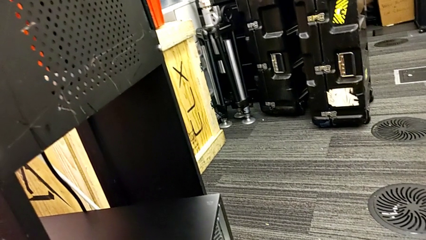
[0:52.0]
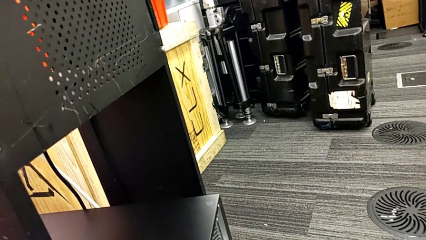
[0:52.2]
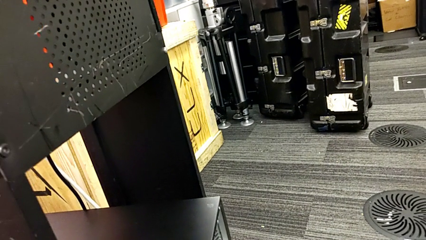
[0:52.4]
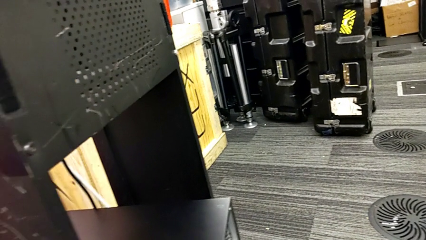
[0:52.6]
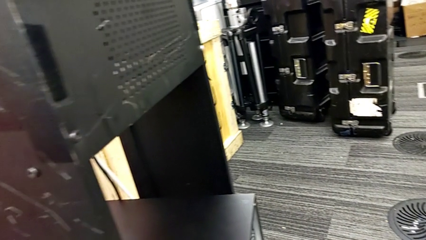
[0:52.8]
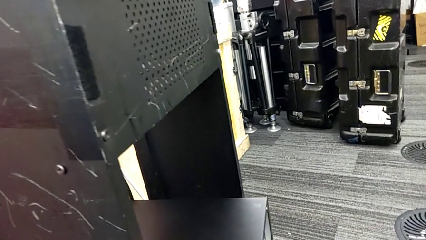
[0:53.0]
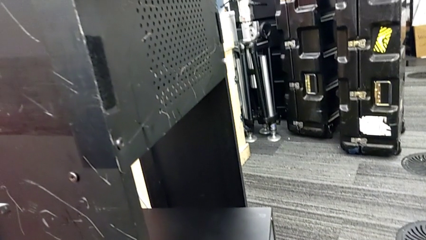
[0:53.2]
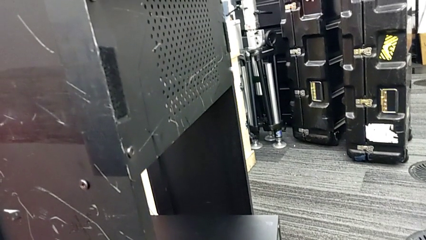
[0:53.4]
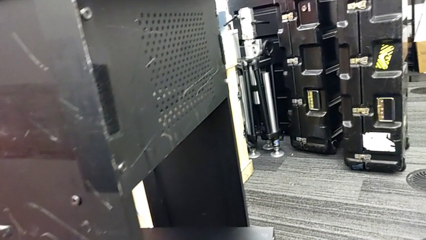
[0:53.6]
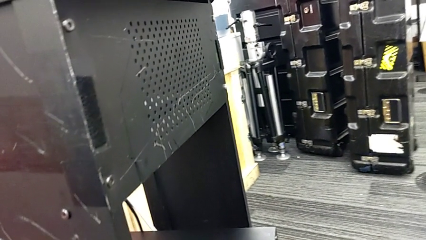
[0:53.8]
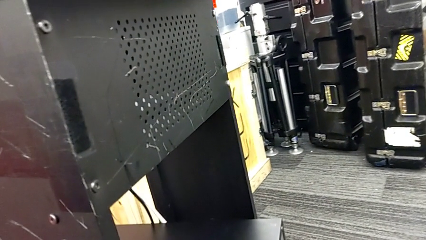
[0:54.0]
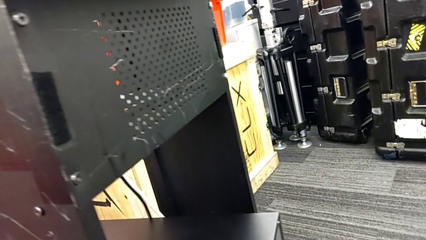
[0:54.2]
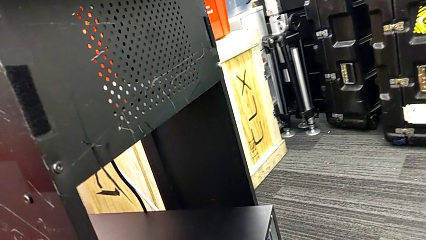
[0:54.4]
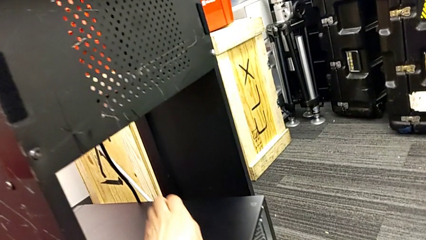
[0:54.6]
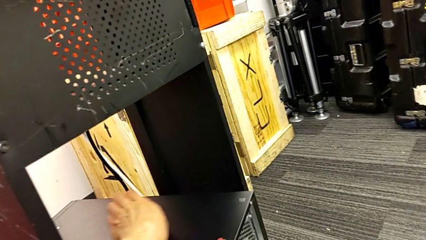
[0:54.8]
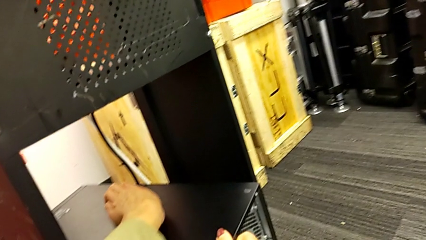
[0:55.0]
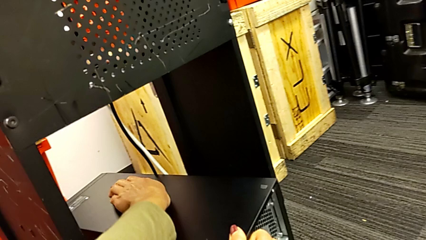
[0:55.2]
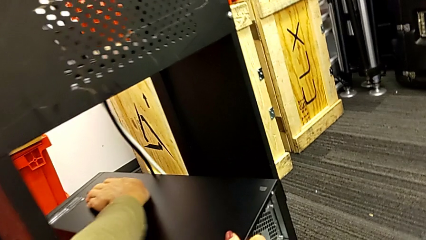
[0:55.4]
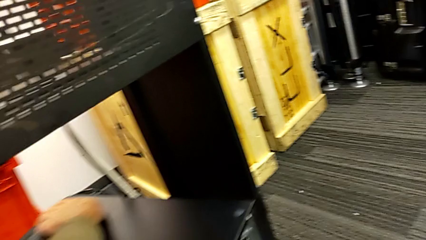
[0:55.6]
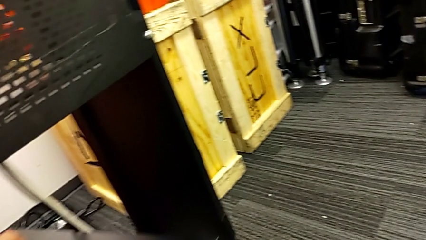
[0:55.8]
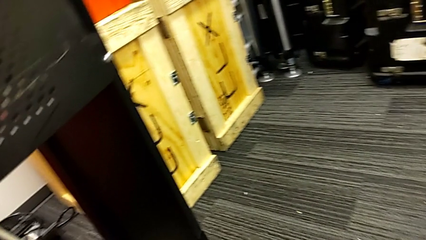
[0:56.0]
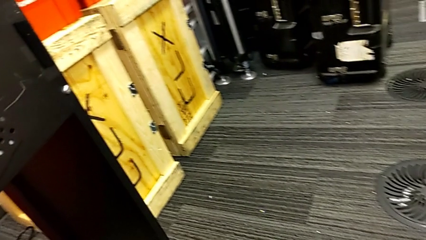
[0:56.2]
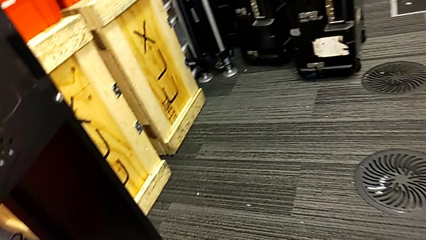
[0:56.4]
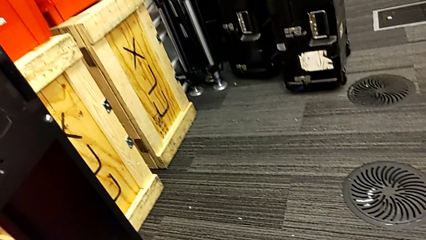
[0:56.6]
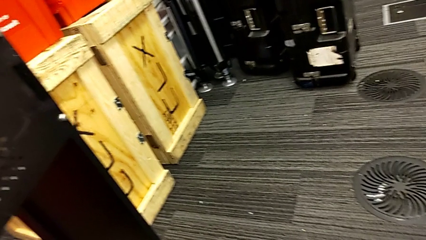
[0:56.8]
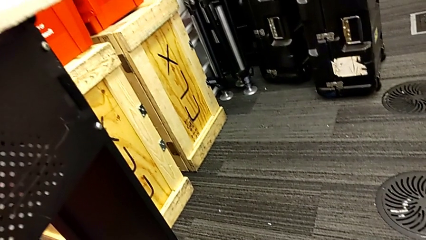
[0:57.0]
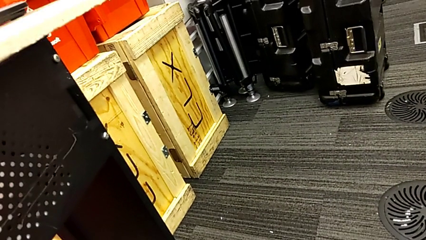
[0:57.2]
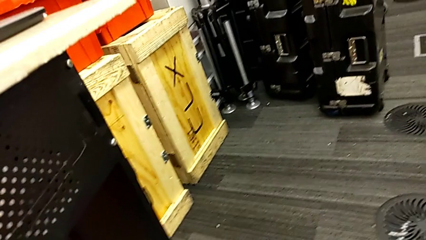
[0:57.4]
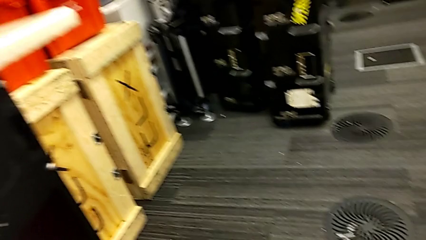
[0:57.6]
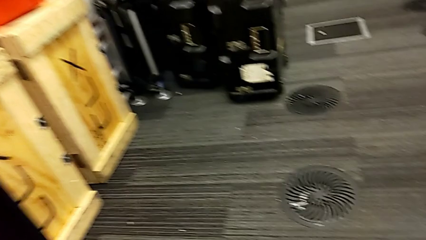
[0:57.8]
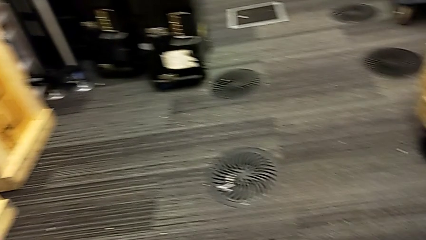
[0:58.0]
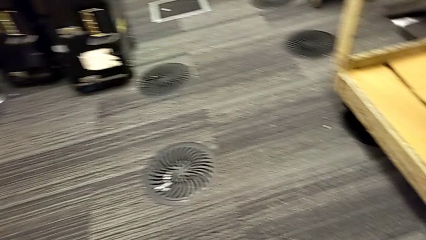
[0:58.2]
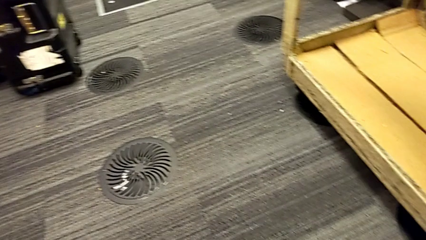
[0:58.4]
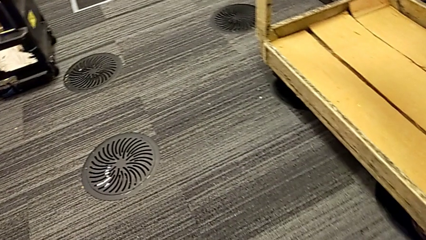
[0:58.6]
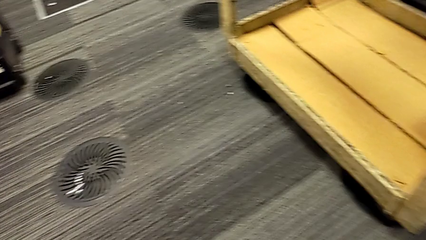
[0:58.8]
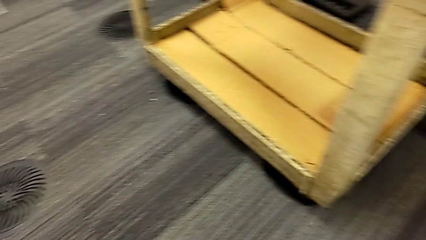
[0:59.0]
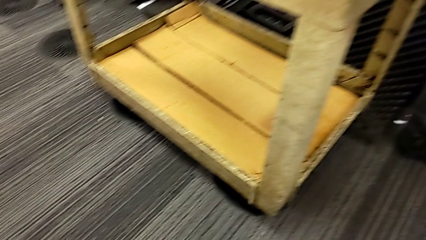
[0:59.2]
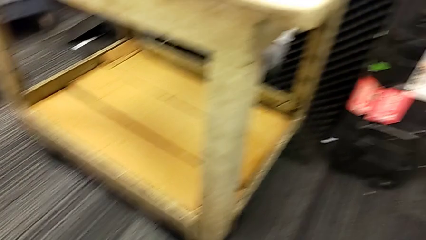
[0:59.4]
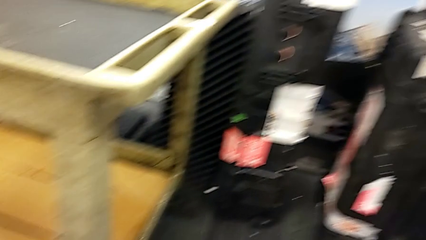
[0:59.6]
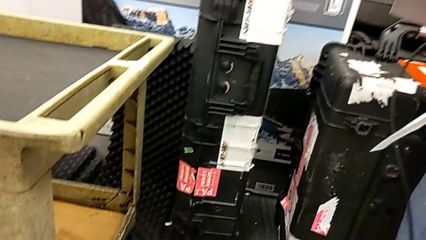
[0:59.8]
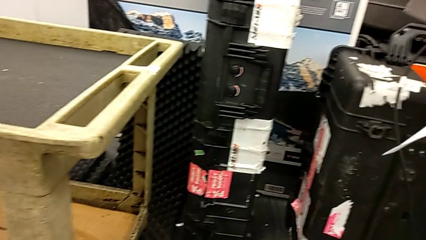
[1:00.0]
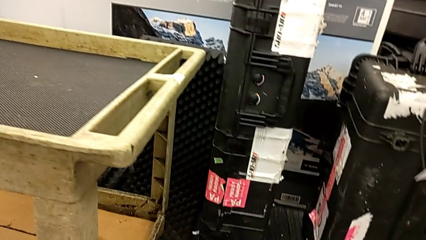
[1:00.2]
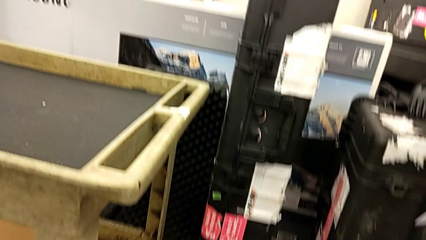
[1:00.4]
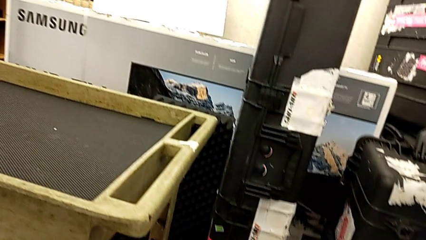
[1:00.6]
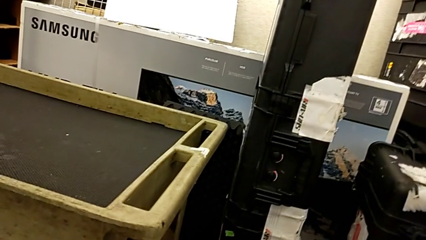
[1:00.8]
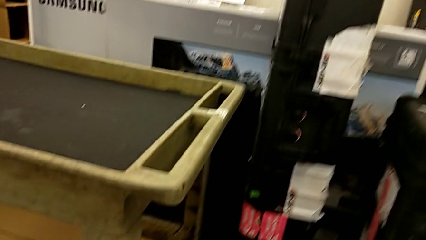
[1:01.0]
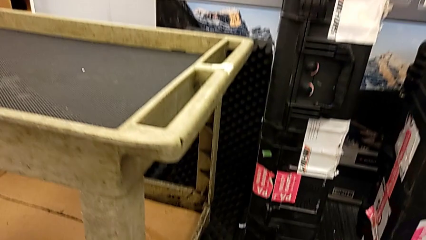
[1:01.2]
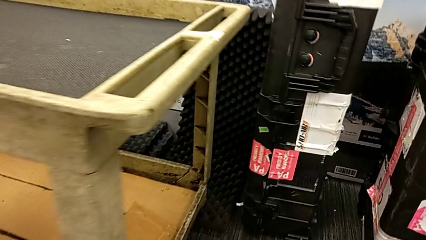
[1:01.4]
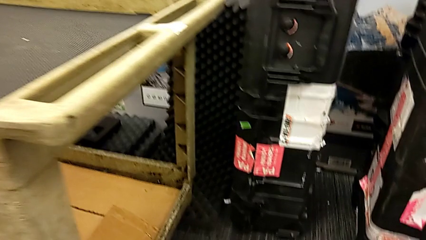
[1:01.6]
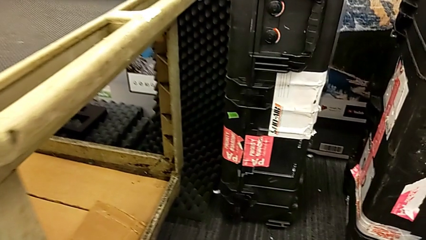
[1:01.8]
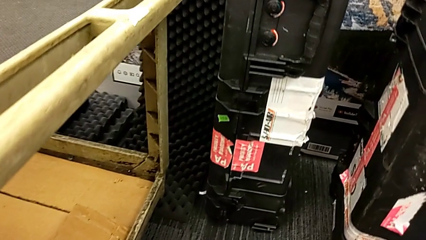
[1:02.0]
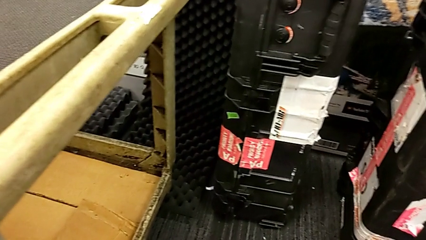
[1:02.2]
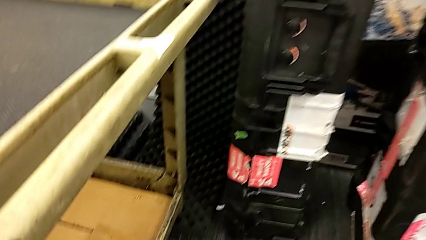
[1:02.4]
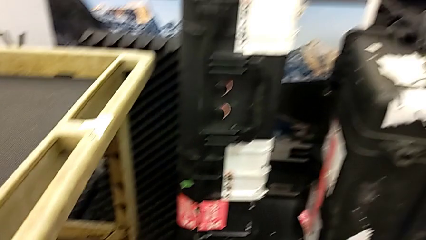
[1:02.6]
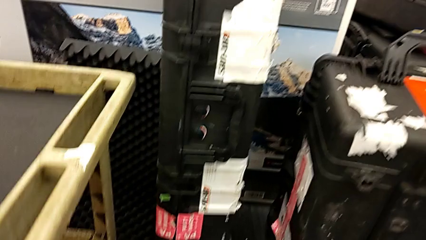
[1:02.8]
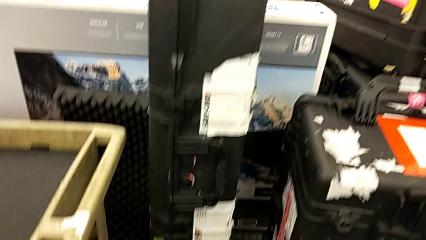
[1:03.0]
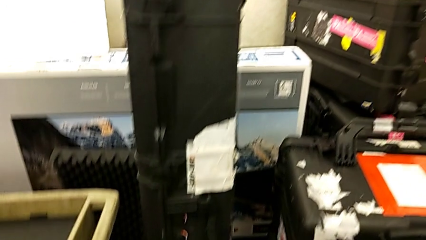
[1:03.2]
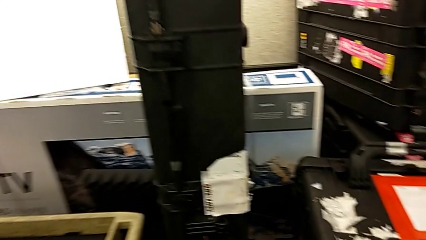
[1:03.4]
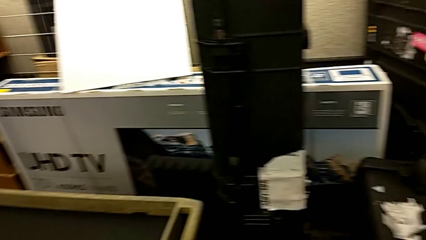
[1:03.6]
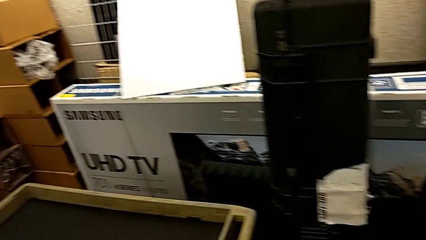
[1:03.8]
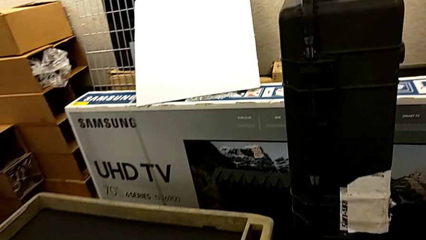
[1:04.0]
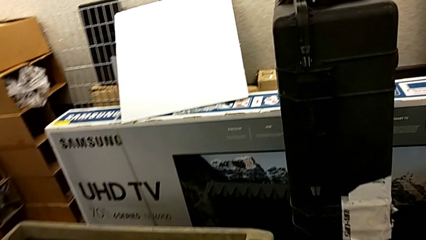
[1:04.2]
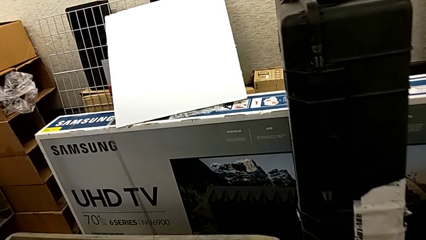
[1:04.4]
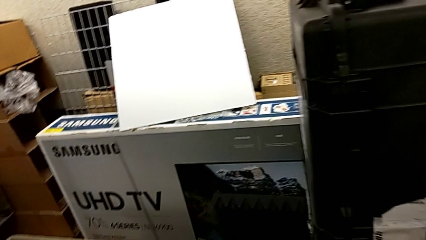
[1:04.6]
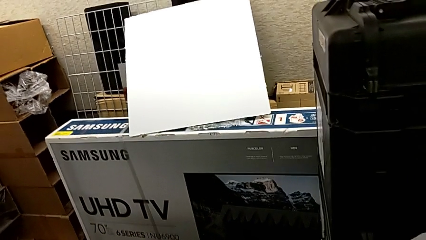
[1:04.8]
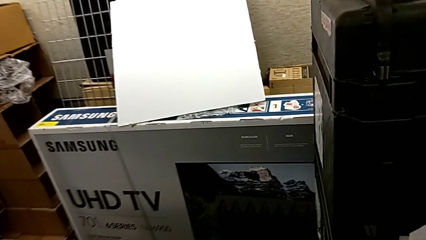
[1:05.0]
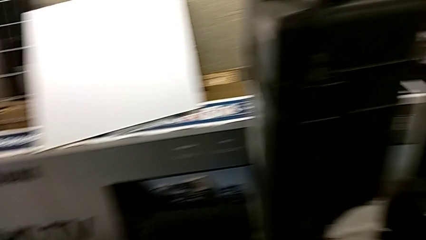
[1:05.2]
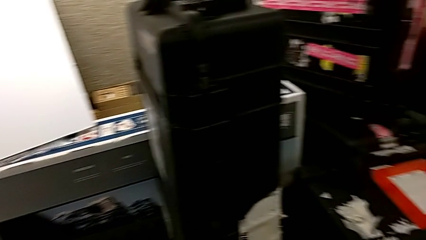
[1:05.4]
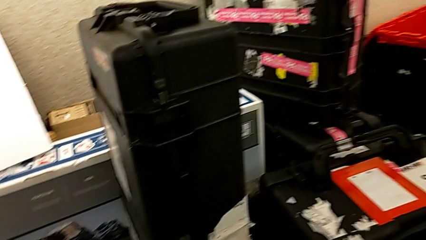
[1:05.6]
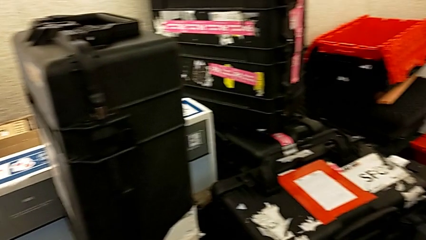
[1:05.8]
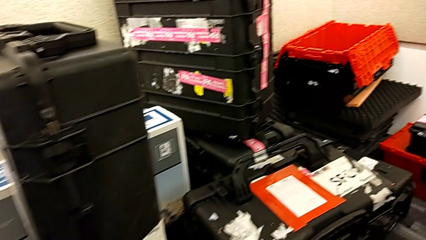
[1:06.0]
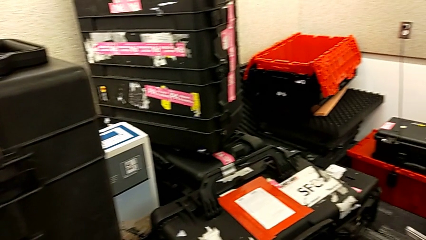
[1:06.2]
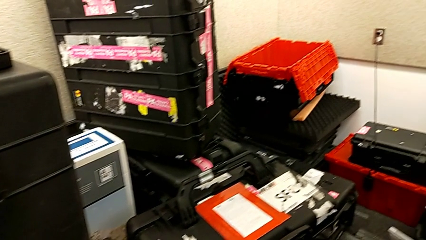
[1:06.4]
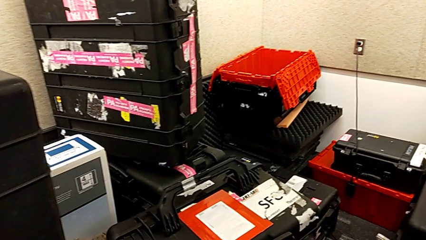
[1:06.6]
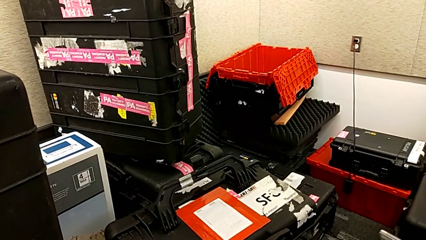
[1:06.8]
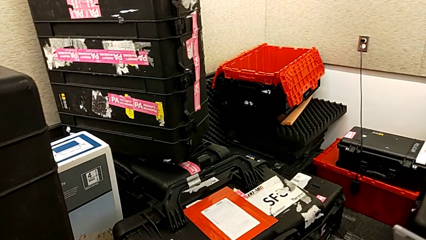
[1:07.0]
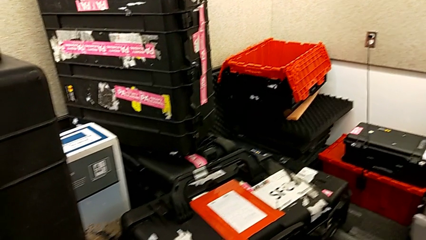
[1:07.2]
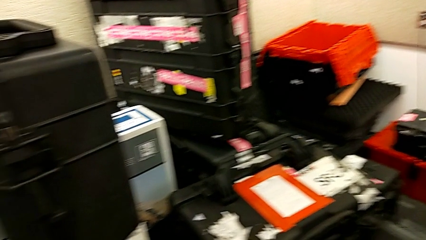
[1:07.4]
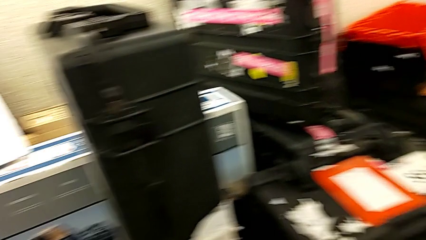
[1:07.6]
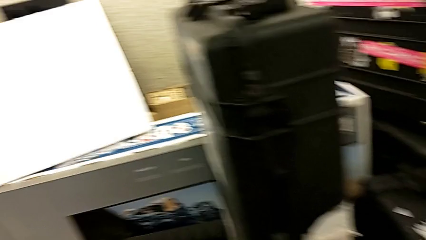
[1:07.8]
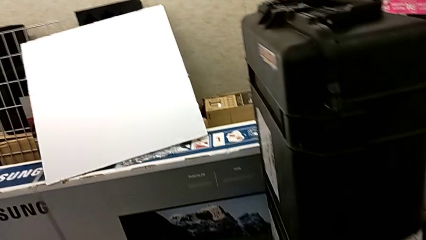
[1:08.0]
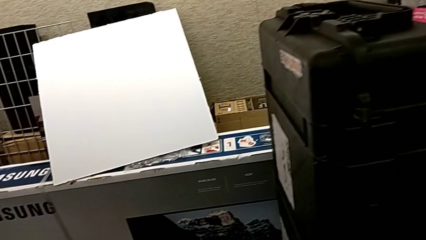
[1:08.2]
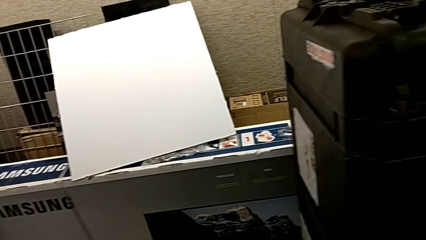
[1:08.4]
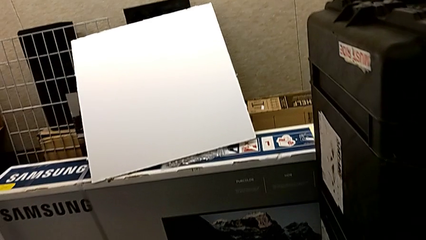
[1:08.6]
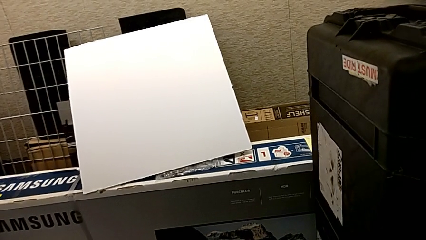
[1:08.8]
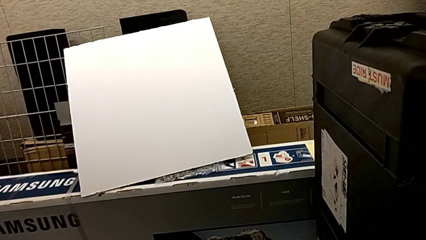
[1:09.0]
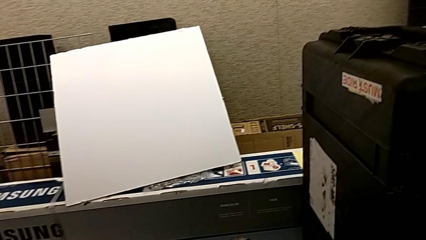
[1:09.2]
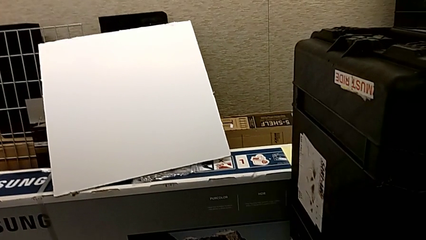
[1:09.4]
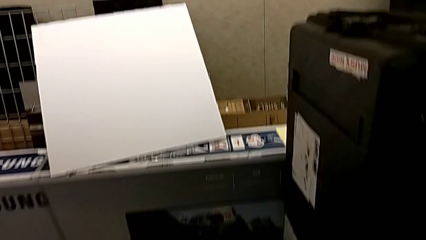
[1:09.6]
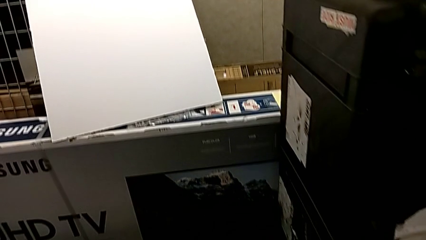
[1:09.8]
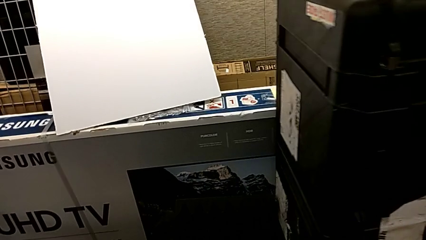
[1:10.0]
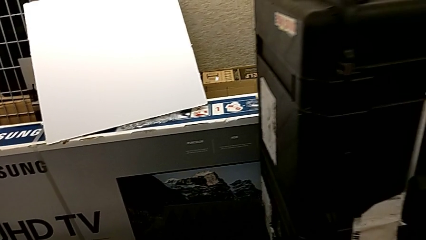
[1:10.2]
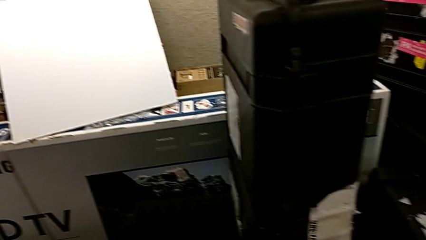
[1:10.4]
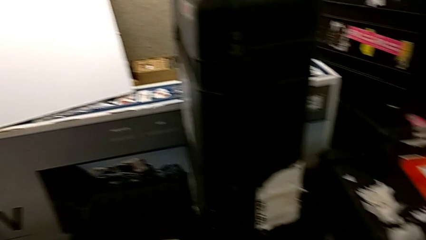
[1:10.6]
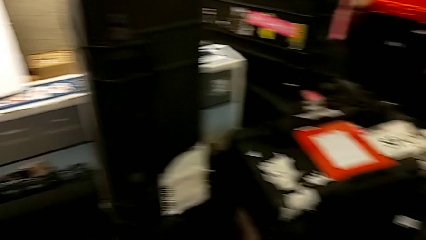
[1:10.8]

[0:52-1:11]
The camera wearer is placing the computer tower on the table. They grab the computer tower.
